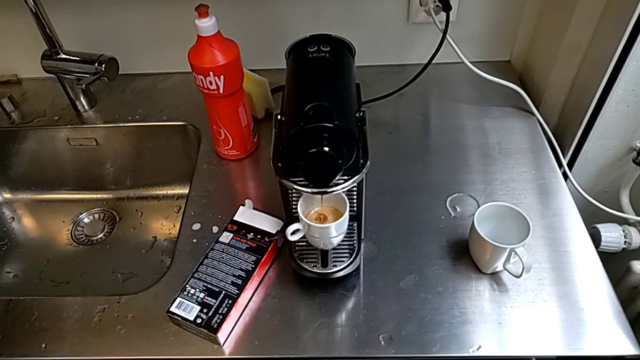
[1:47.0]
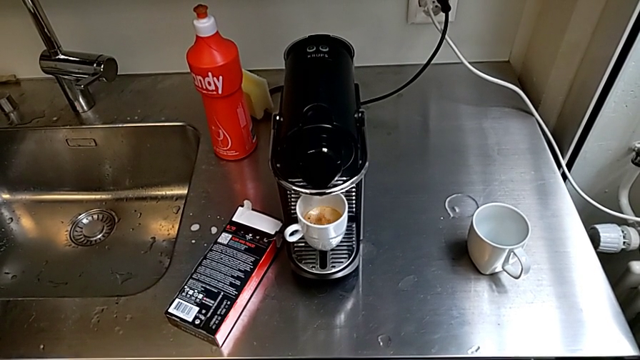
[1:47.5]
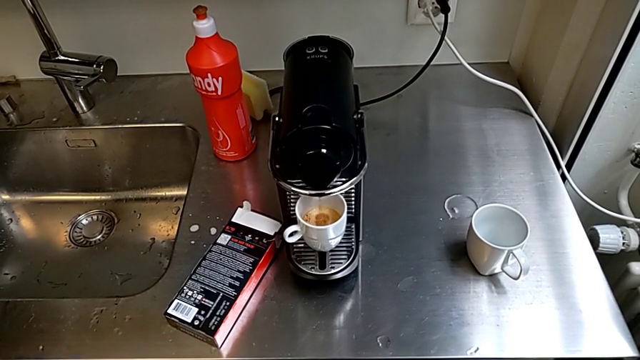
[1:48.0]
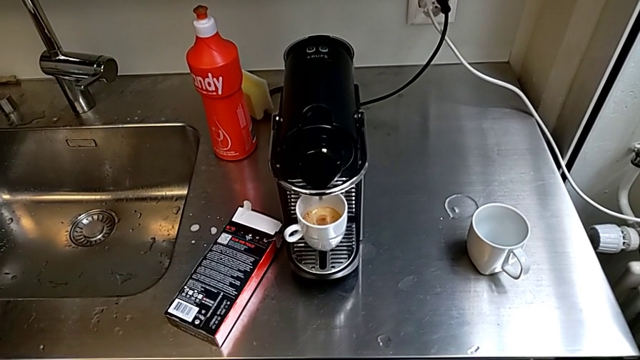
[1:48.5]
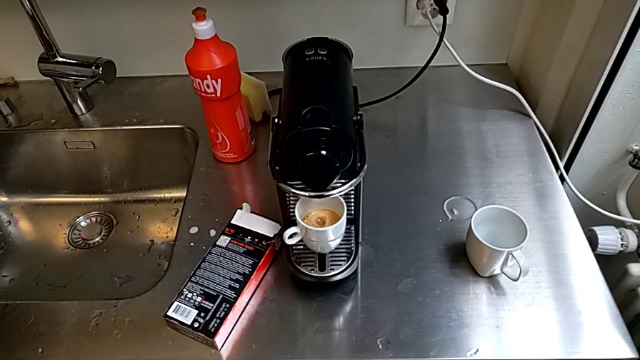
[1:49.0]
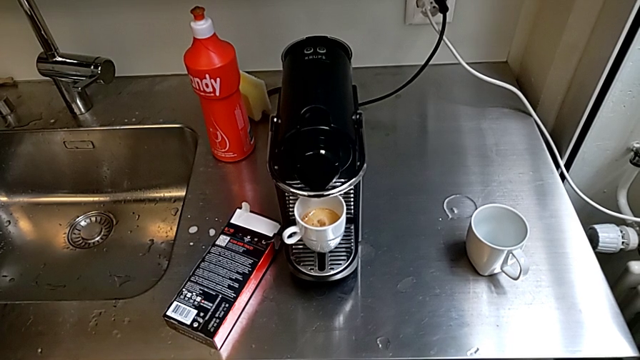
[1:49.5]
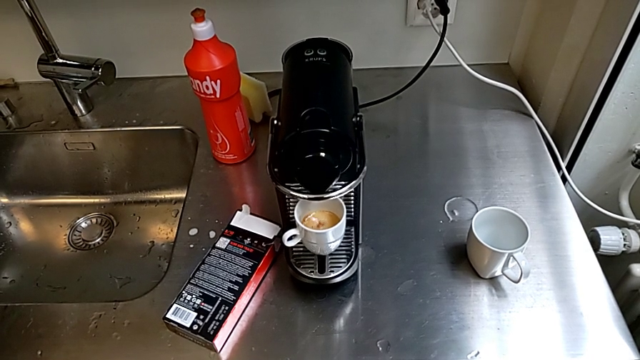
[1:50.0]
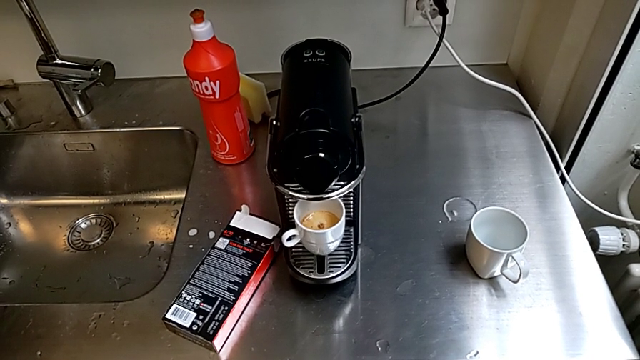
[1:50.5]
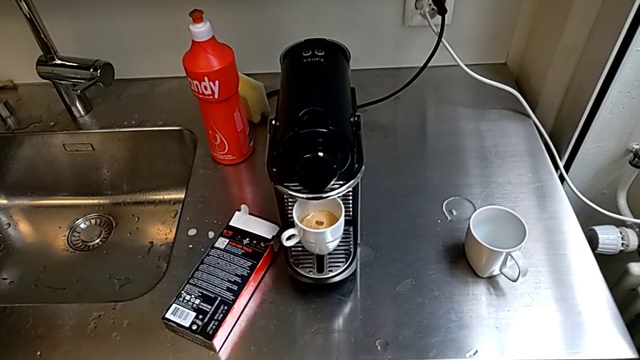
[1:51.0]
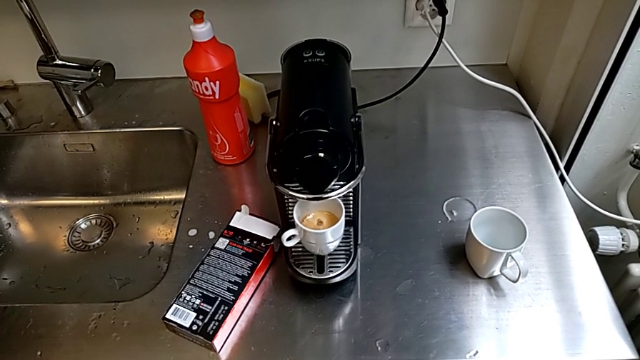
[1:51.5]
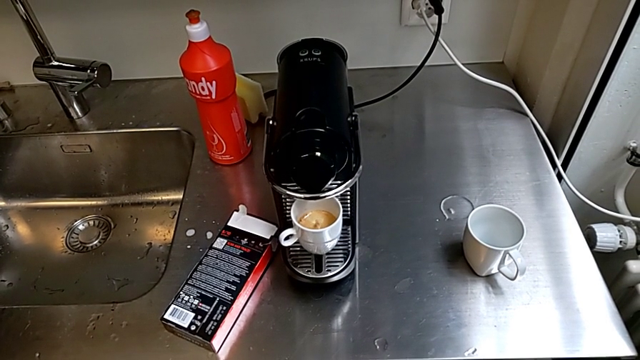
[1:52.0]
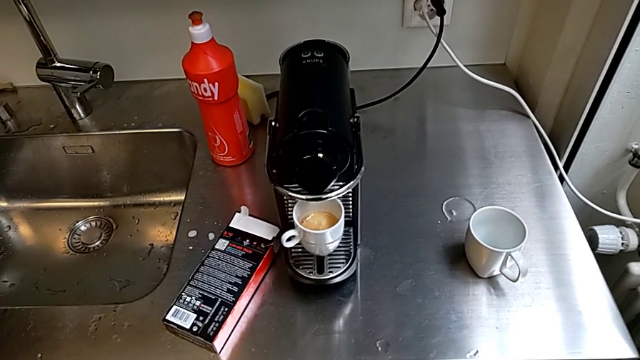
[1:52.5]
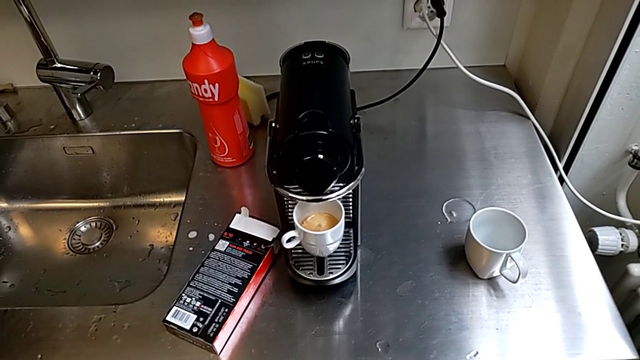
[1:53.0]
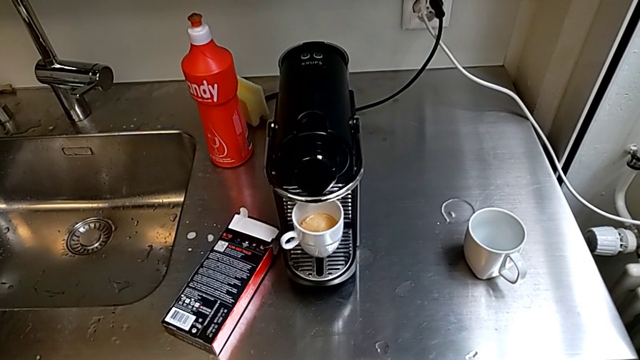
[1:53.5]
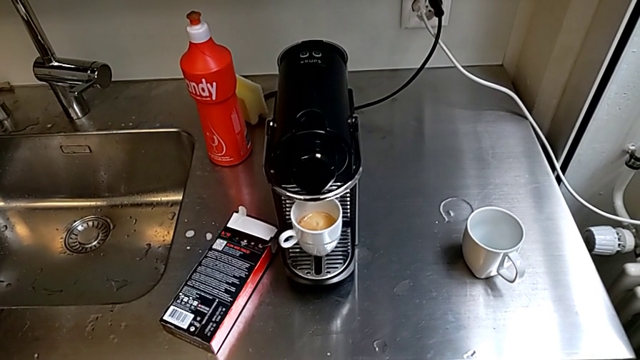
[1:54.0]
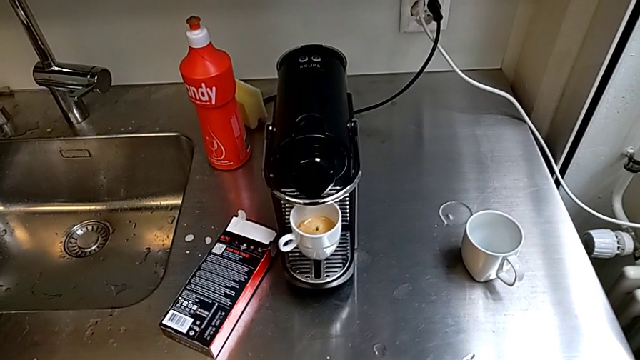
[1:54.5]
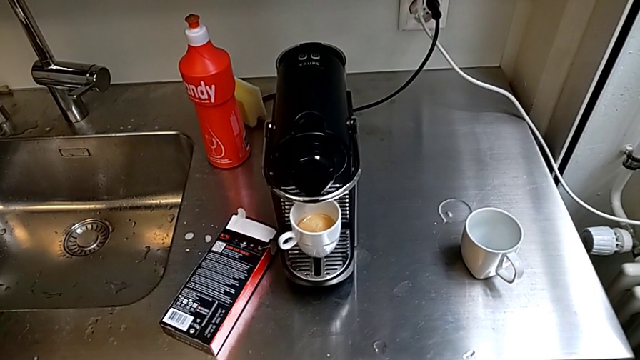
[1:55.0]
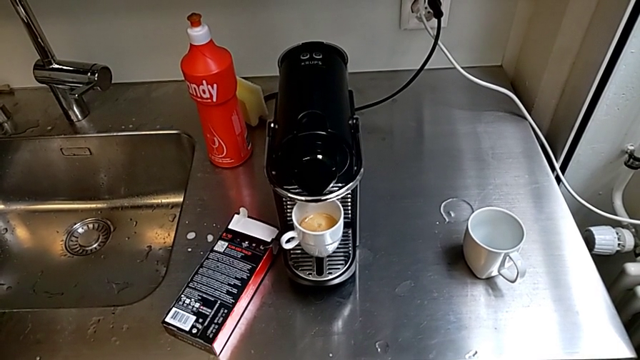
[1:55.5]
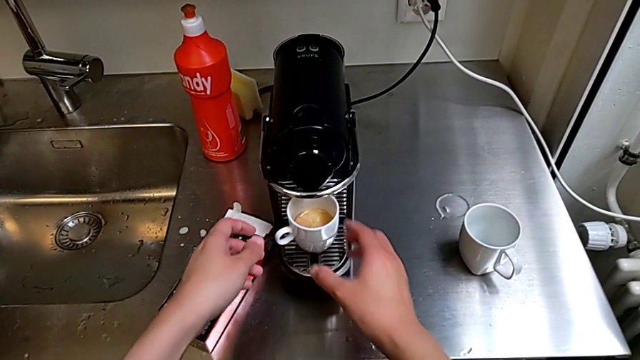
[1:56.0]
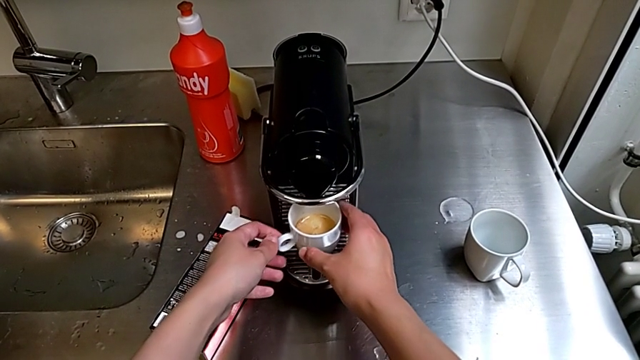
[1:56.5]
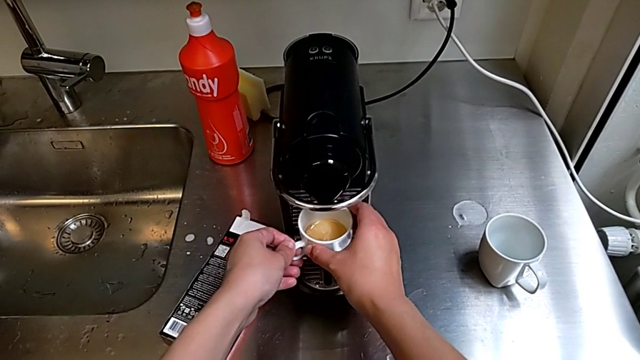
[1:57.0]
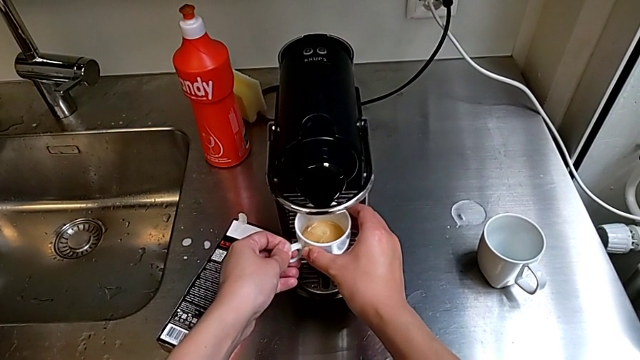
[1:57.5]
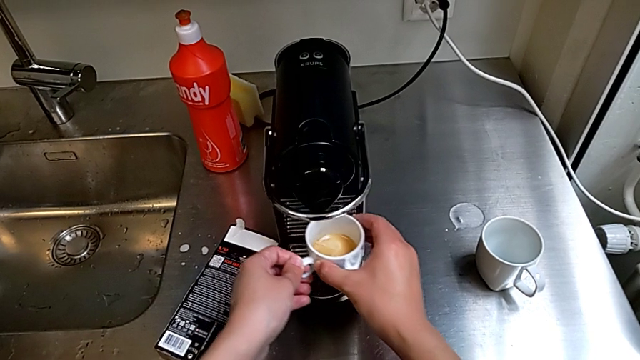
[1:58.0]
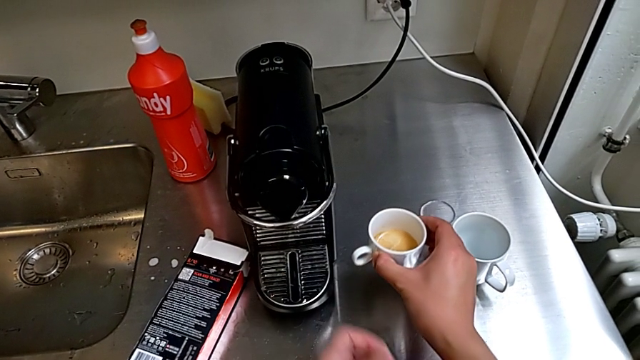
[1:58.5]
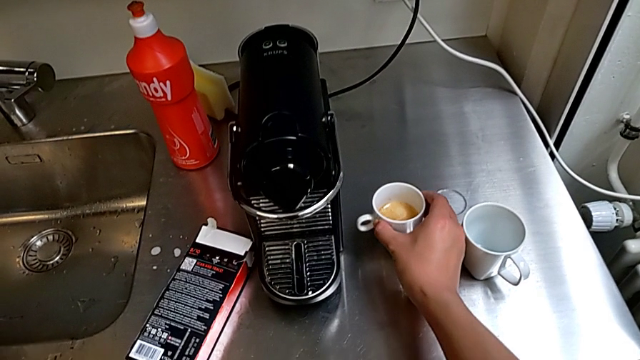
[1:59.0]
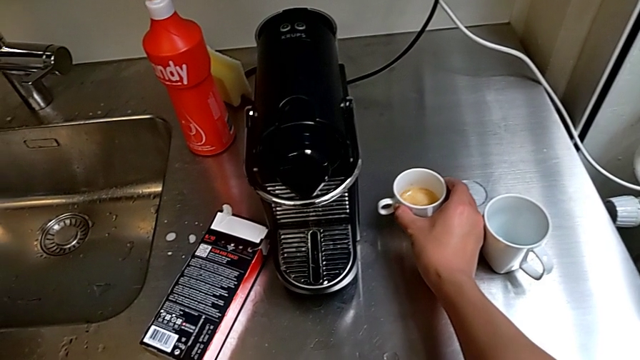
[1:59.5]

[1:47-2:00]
The camera wearer is brewing a cup of coffee. They grab the cup and place it.

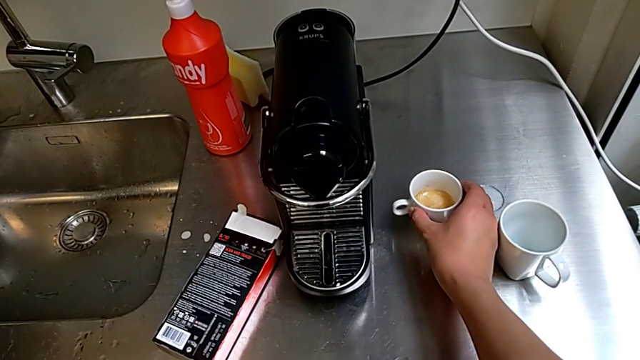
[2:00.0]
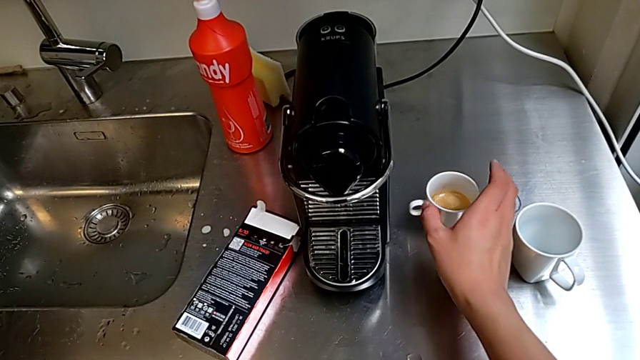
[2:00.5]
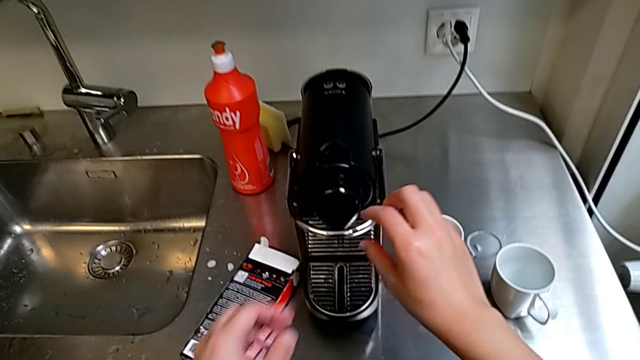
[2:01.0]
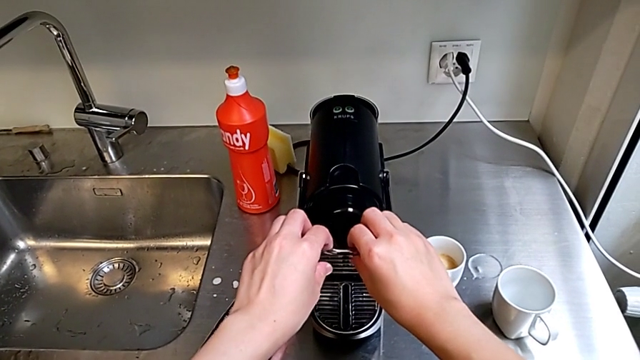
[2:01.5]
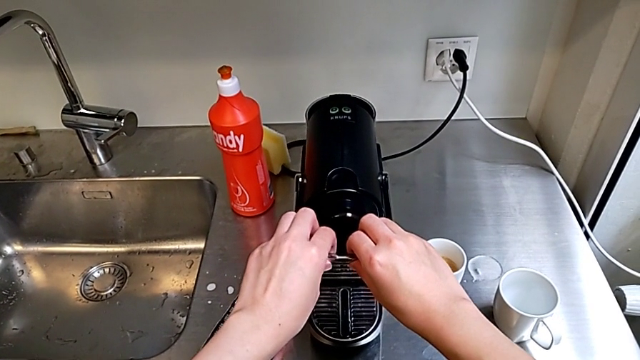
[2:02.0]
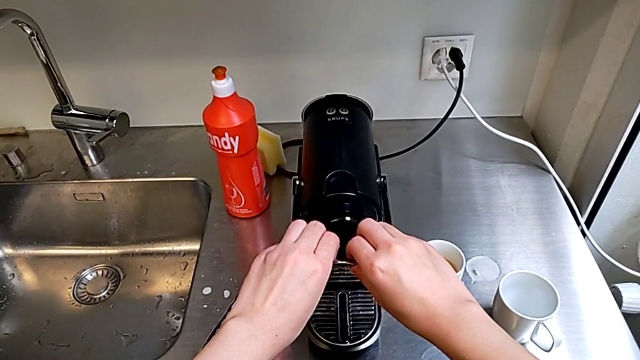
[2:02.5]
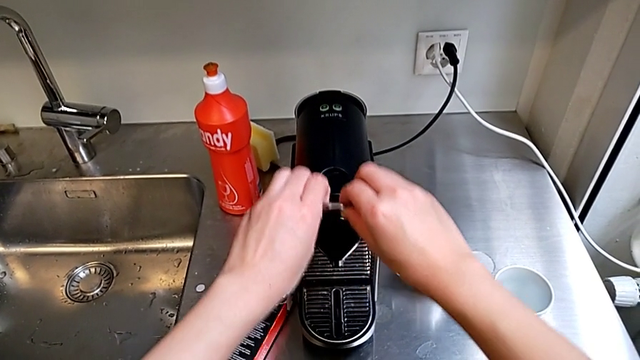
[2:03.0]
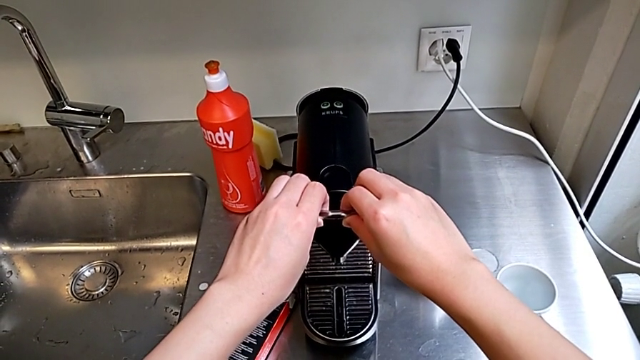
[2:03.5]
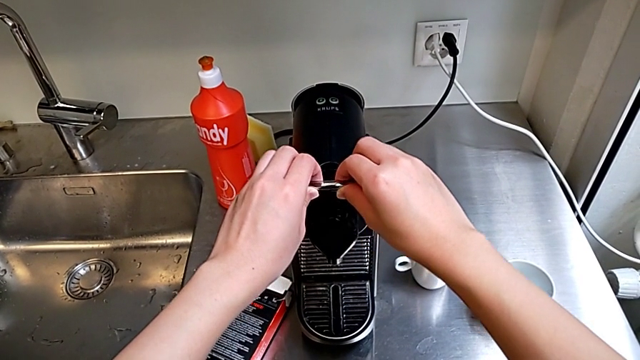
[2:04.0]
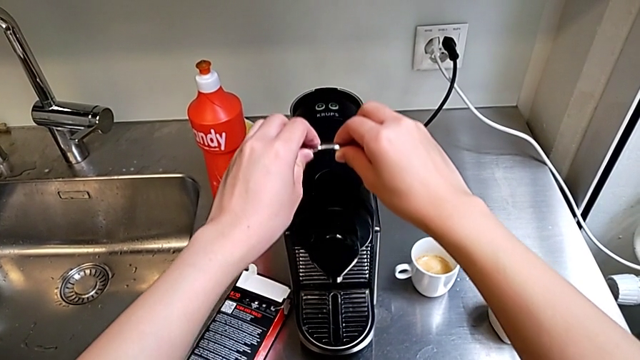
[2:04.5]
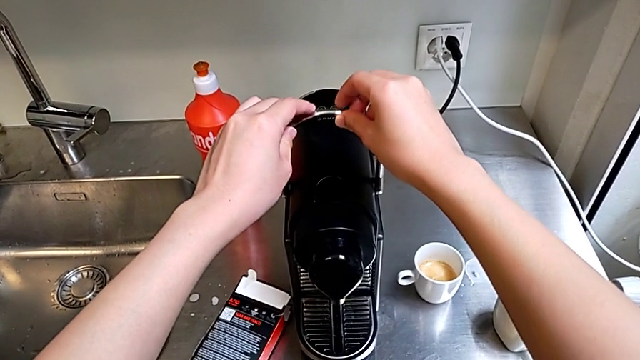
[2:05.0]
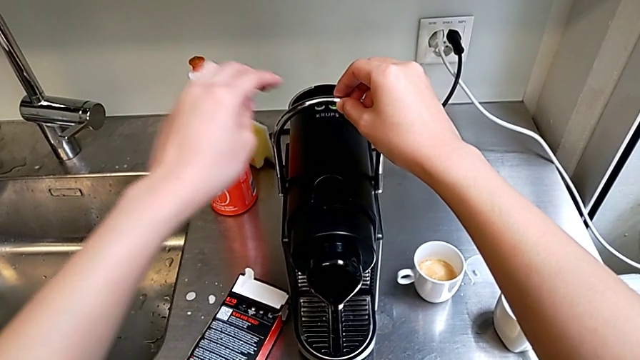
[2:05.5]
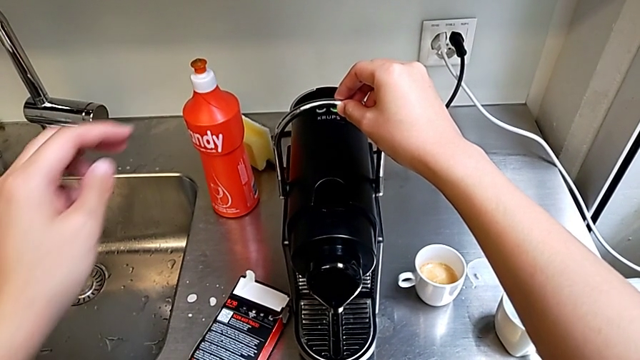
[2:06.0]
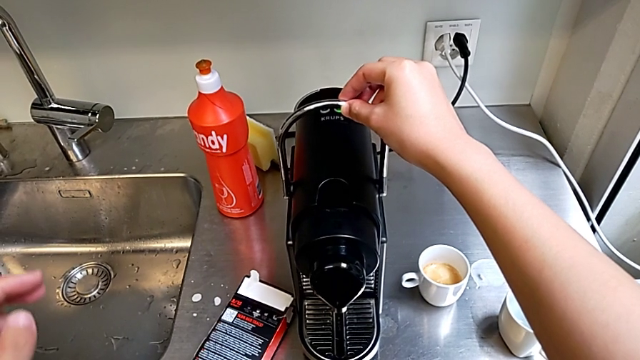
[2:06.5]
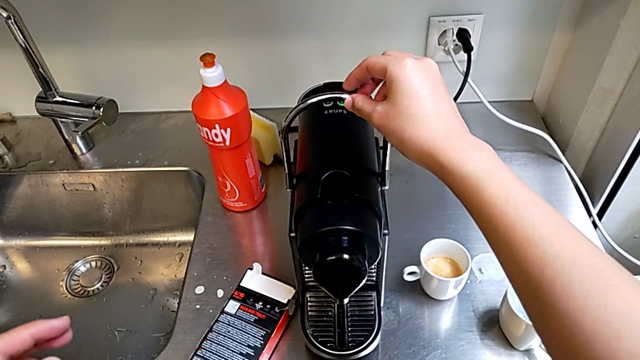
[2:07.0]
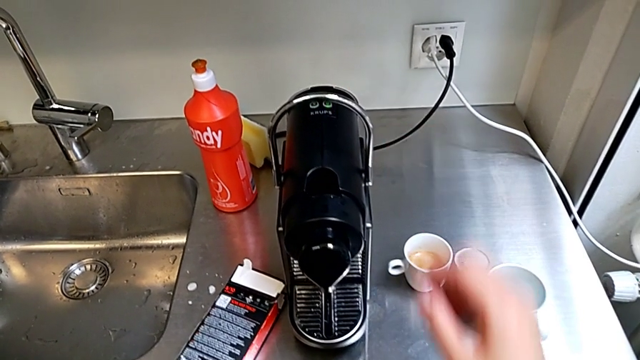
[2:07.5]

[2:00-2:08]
The camera wearer lifts the lever. They lift the lever, pull it and hold it.
